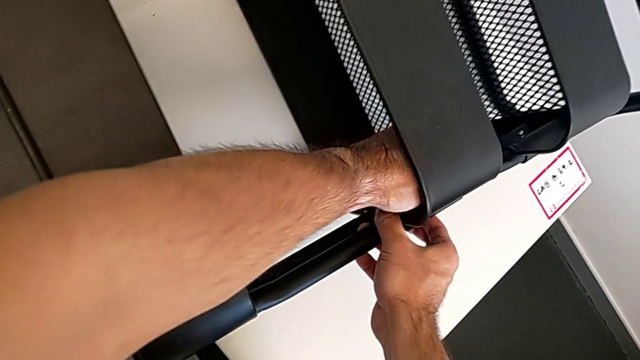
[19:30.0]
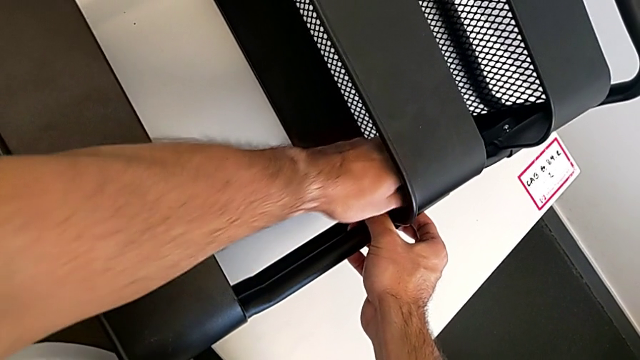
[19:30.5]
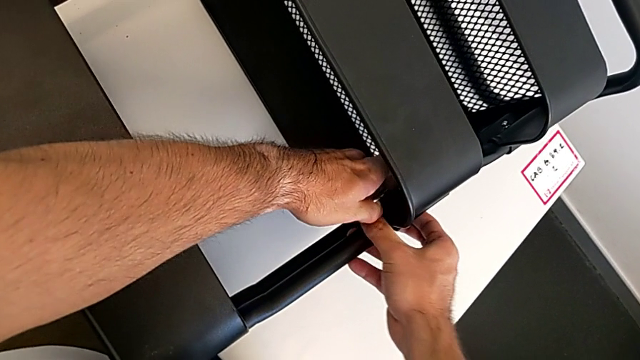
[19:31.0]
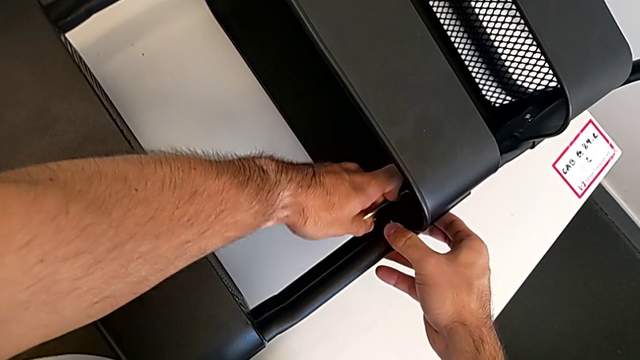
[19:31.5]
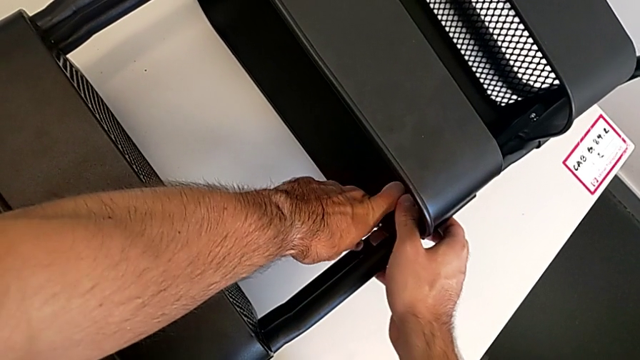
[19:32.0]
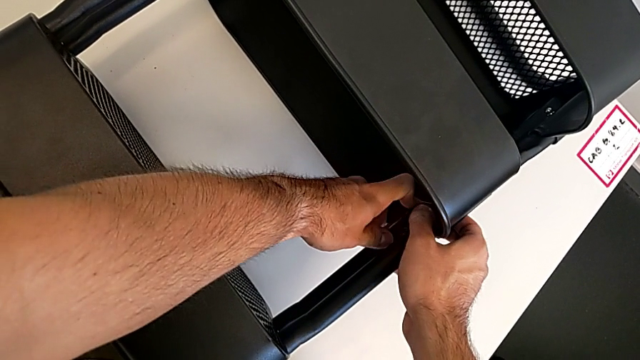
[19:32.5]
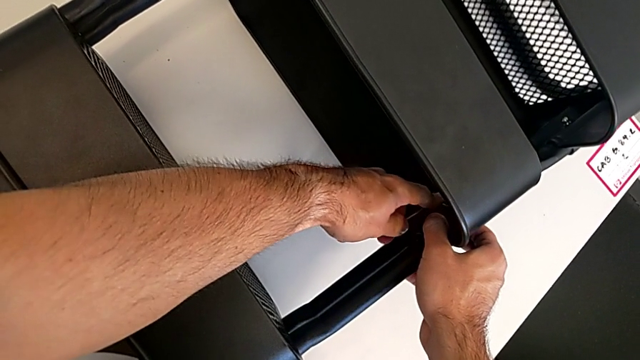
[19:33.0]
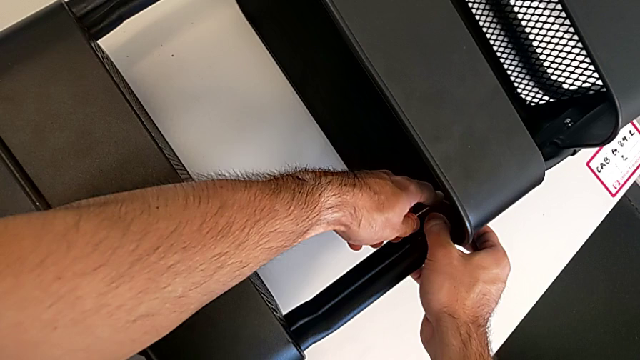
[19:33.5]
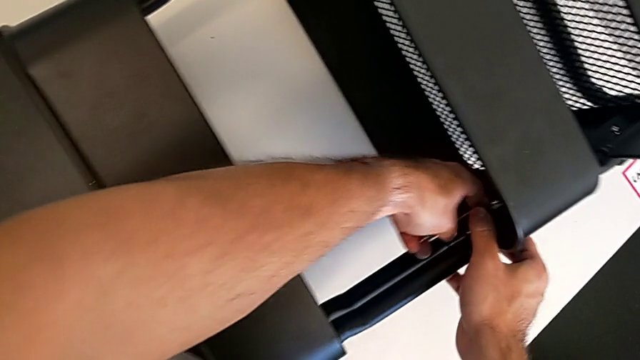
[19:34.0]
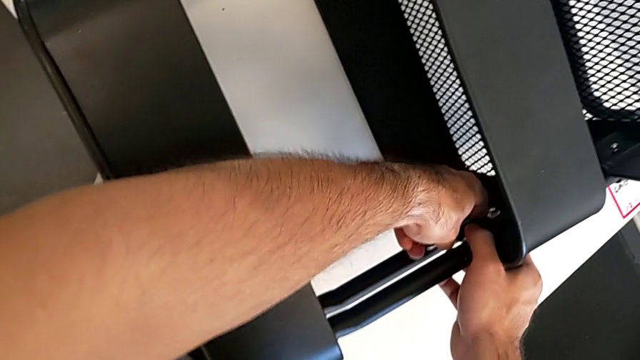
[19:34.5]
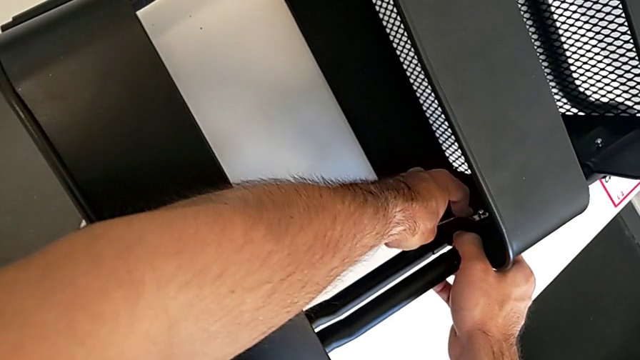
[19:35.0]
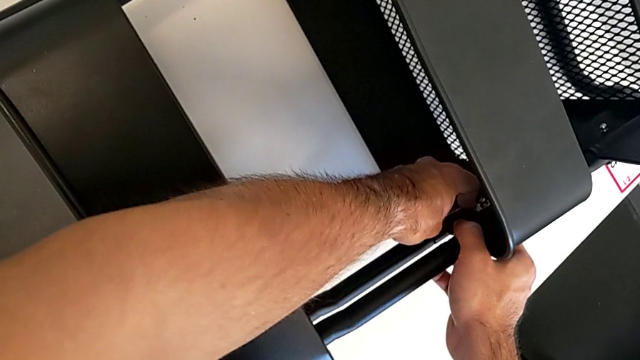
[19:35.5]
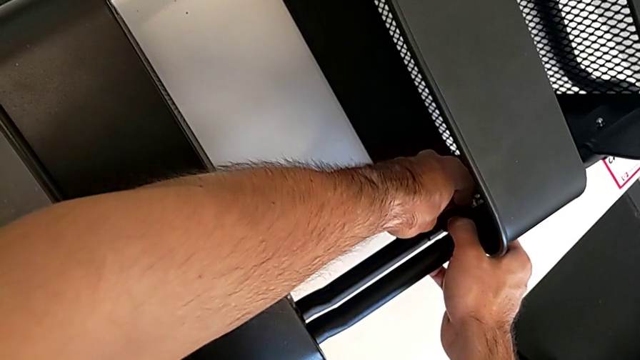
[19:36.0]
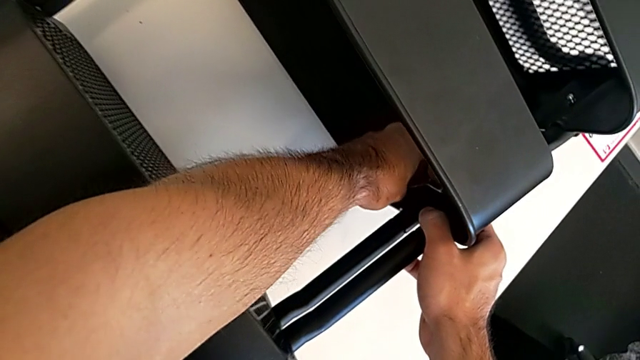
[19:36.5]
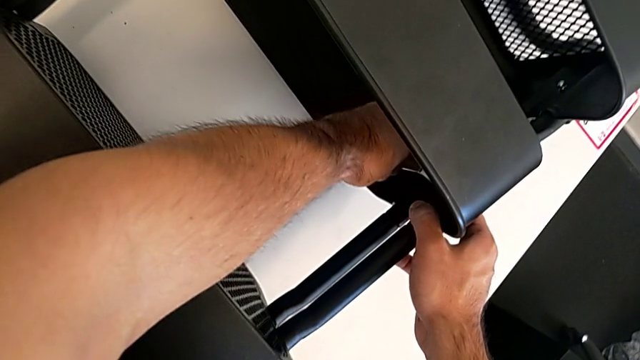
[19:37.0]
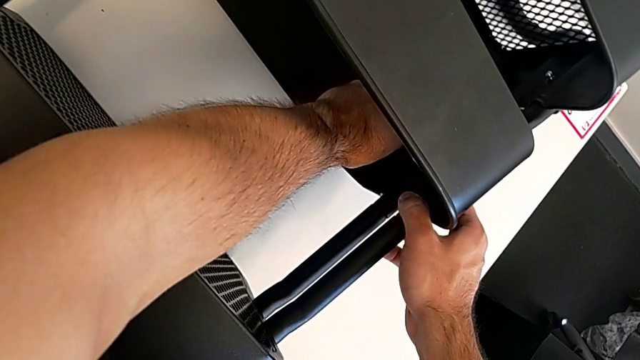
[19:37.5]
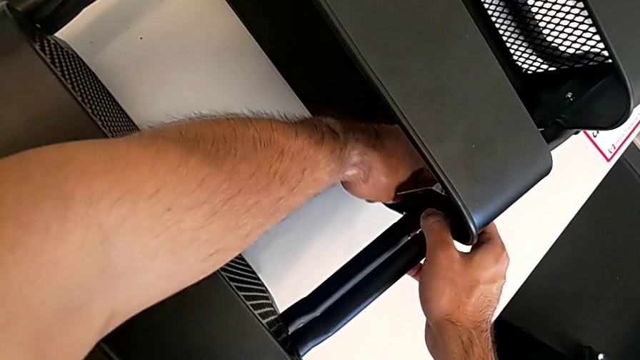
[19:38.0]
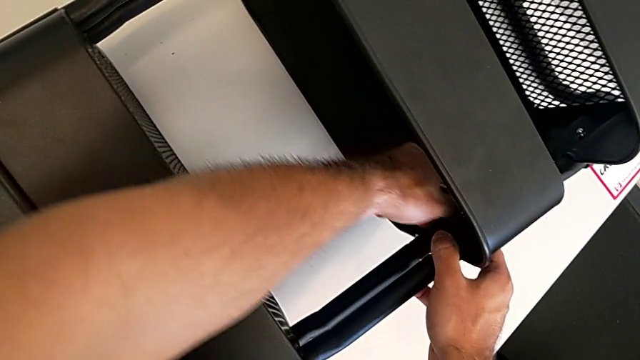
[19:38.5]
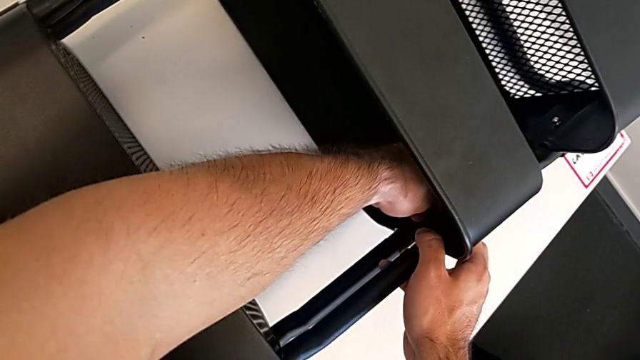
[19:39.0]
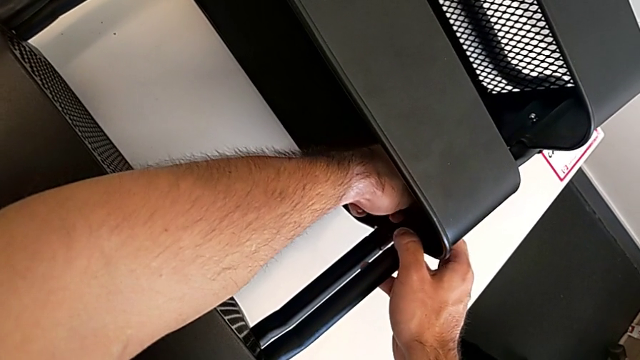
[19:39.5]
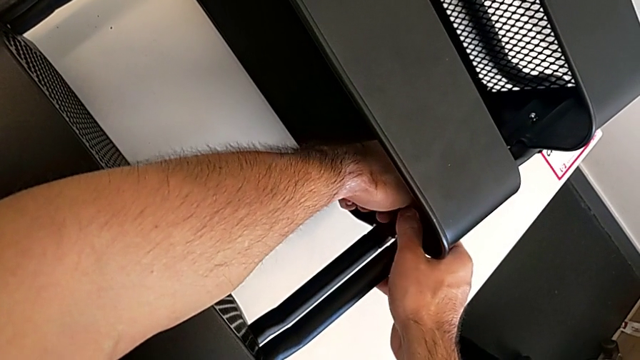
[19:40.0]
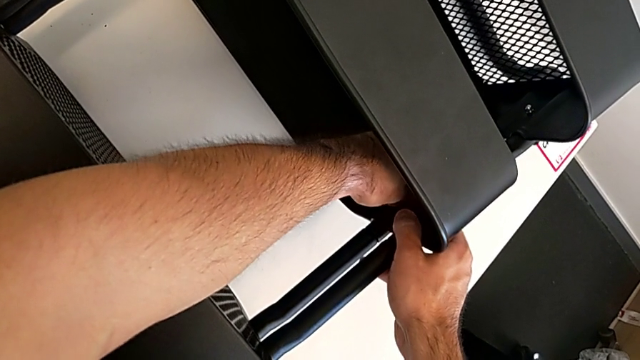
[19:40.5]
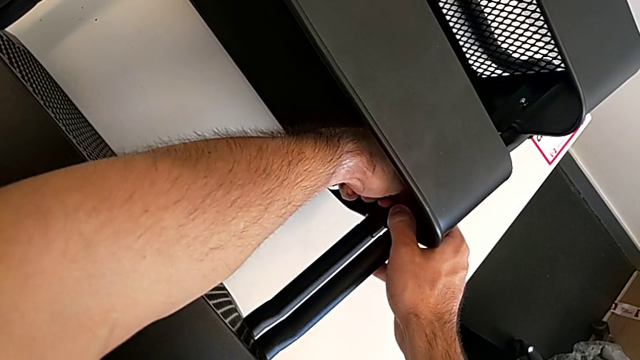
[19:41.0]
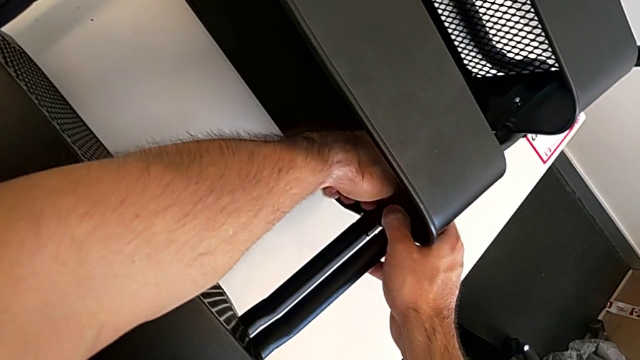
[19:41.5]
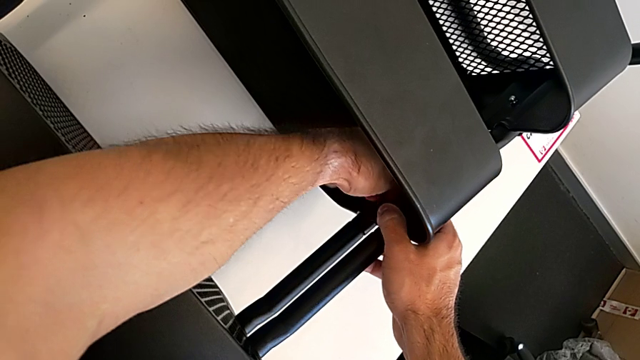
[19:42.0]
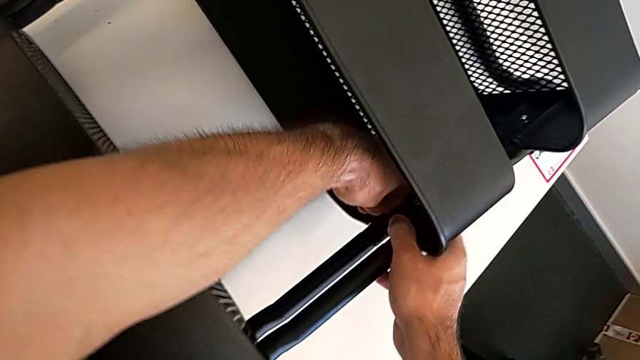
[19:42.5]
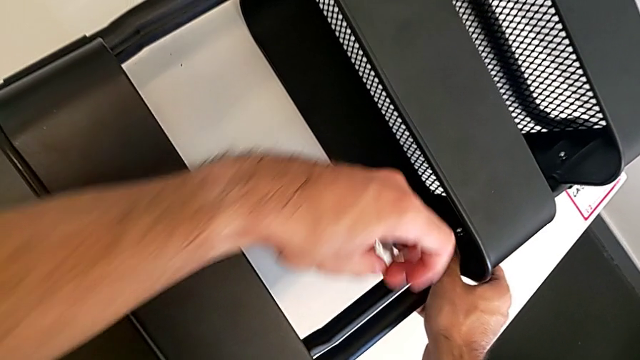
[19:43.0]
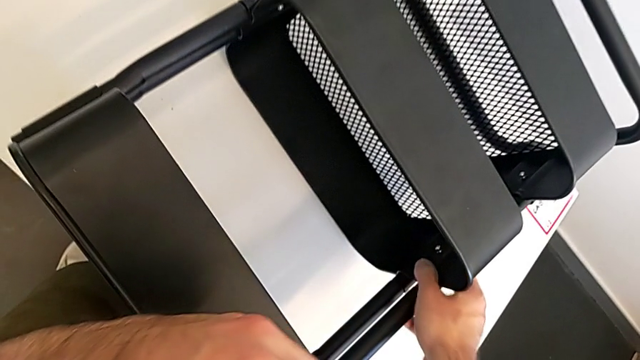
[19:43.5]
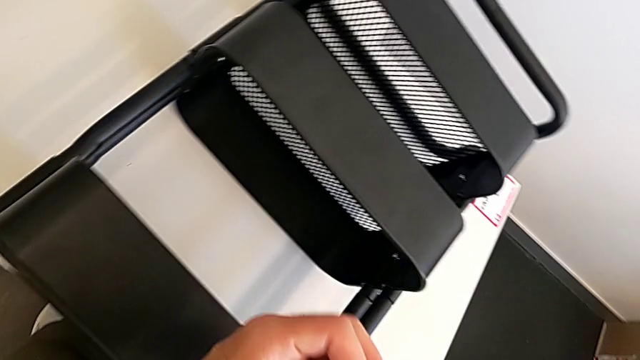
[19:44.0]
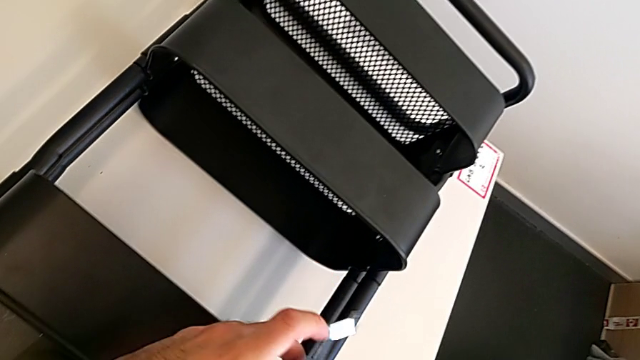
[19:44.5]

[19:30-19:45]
The camera wearer is screwing the middle grid tray. They keep screwing the hexagon cap nut.

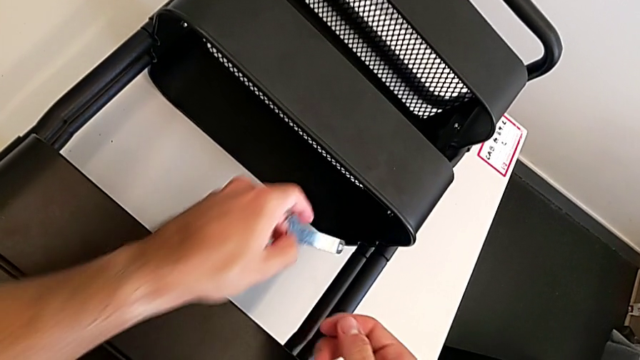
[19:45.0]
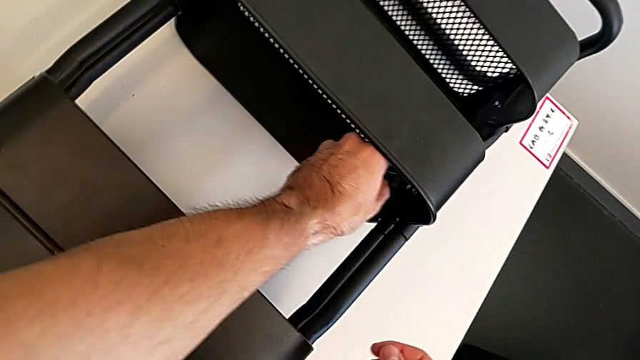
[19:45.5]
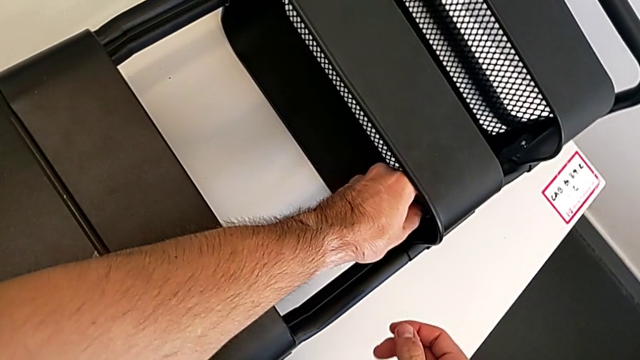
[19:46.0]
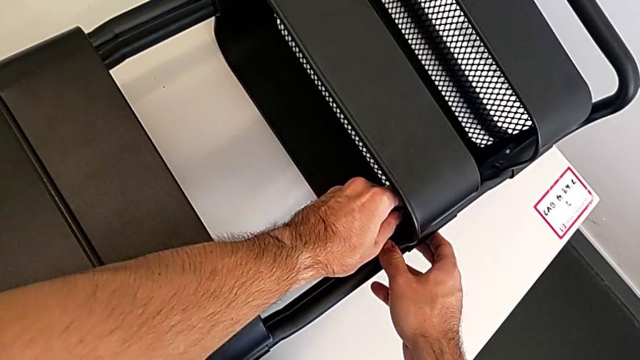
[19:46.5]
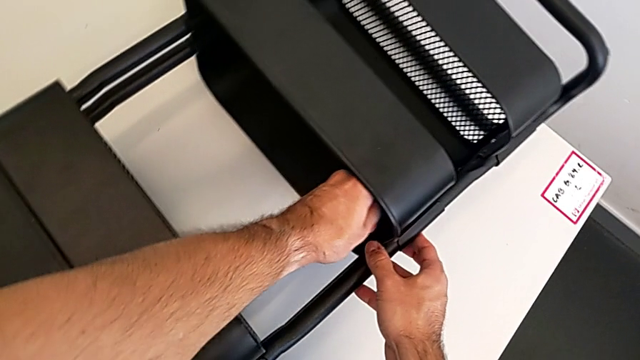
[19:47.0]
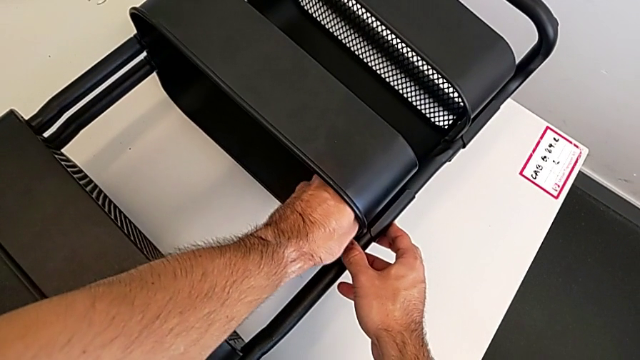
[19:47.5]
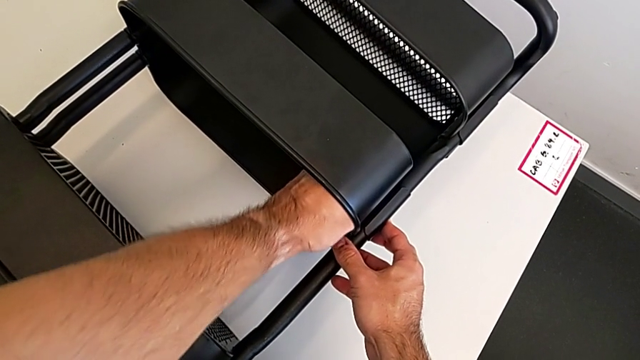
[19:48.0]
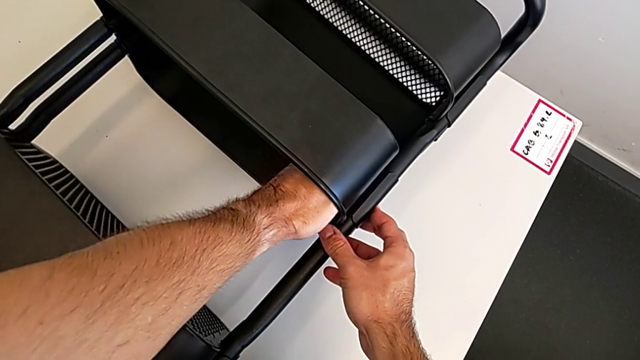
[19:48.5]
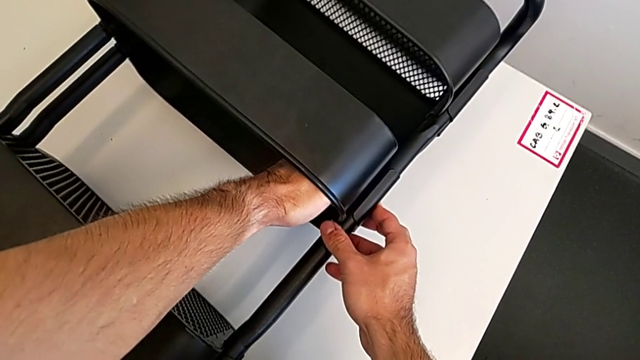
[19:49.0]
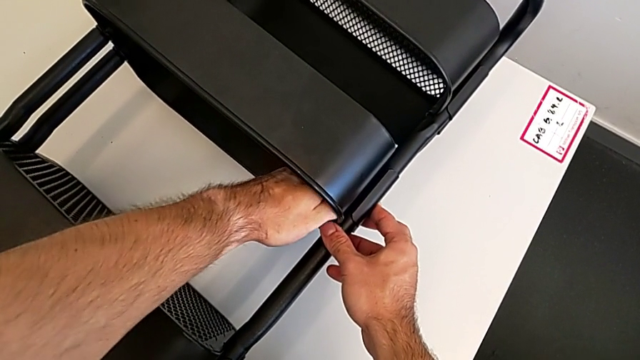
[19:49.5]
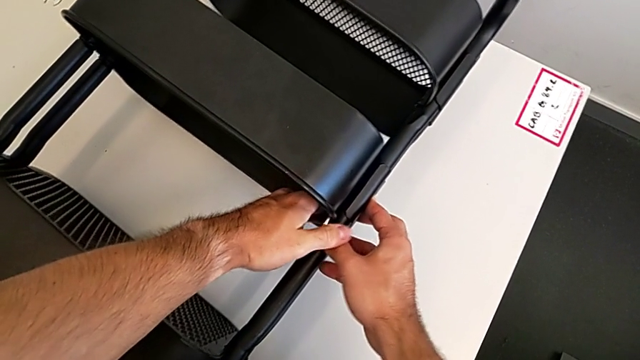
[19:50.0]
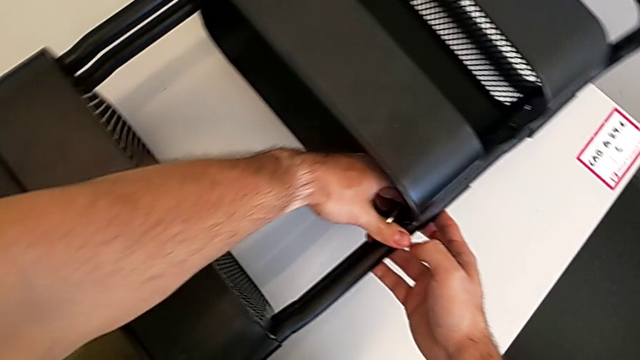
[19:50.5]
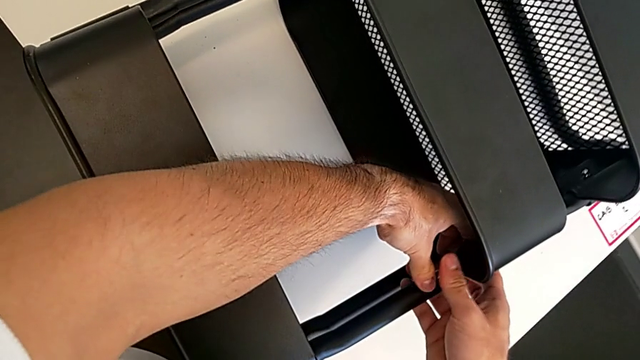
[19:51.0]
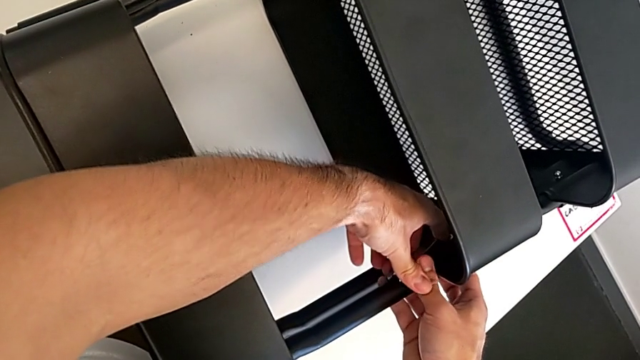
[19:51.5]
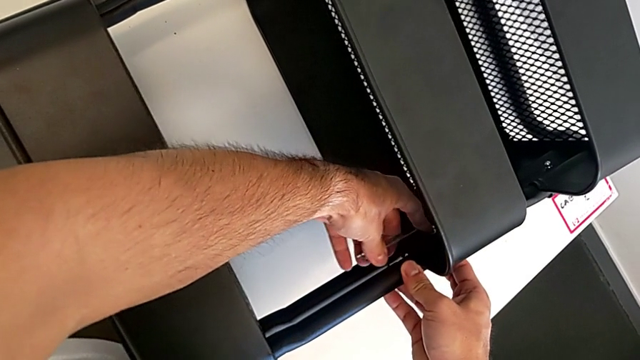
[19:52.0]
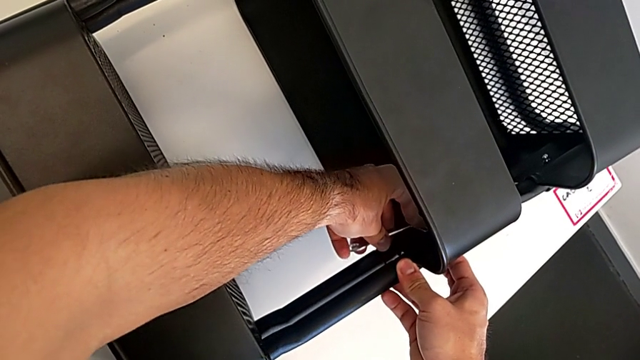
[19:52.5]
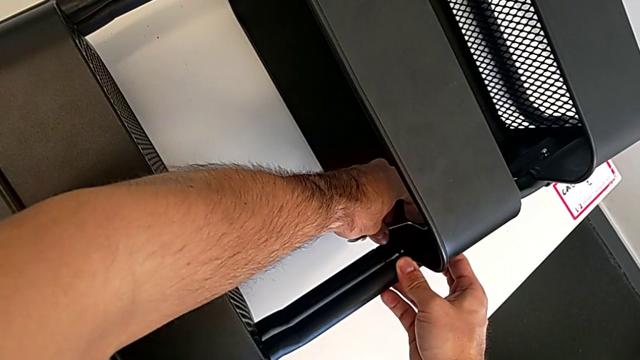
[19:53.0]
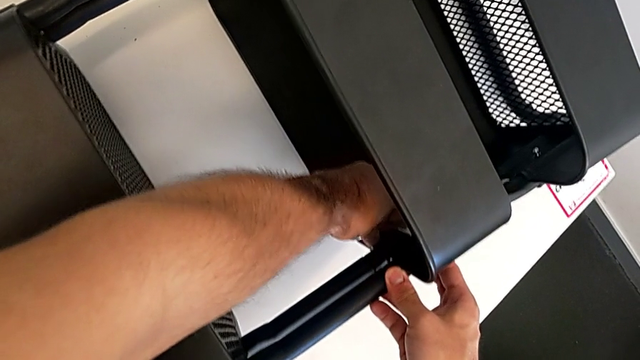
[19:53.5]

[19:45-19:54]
The camera wearer is screwing the middle grid tray. They keep screwing the hexagon cap nut.
